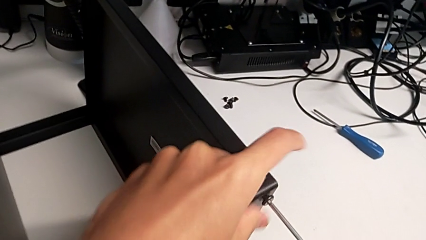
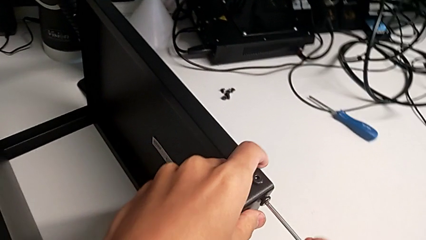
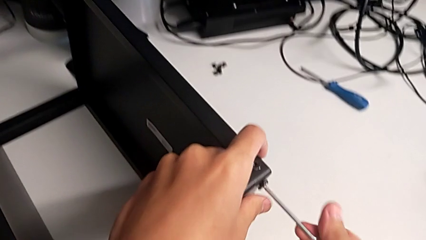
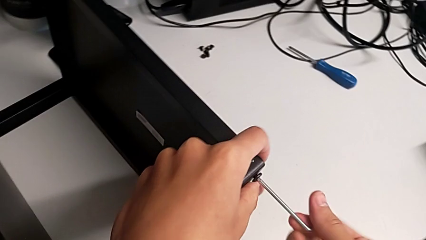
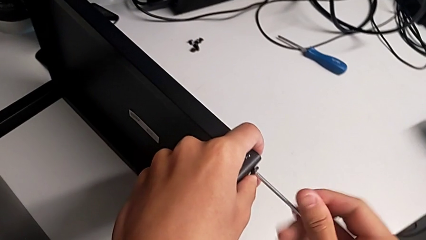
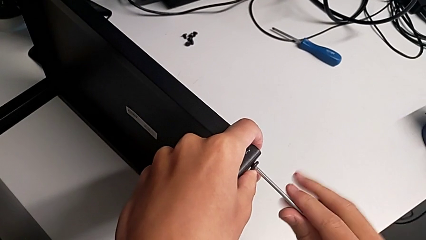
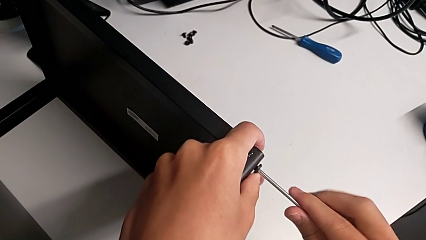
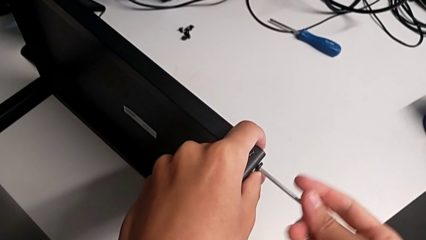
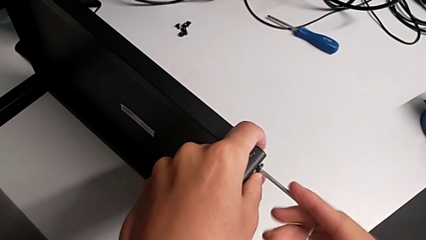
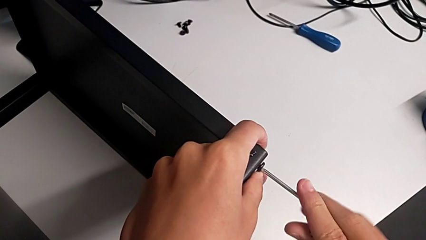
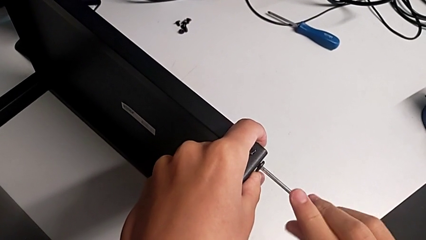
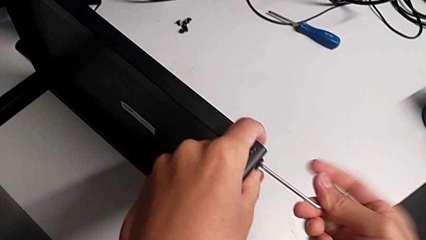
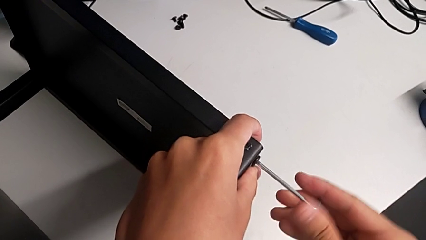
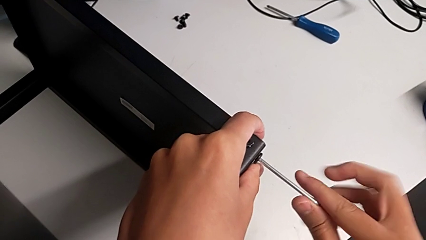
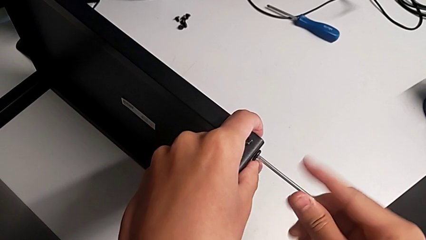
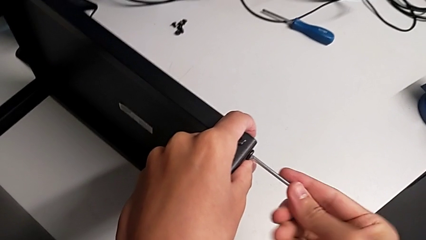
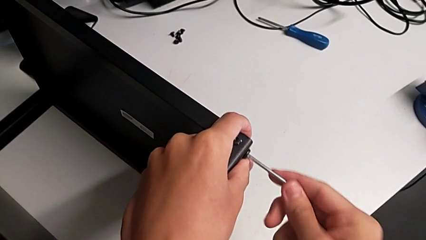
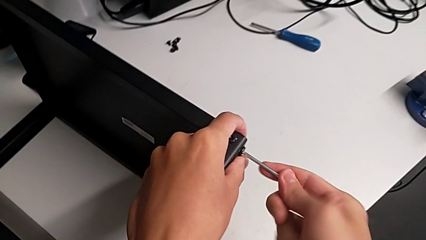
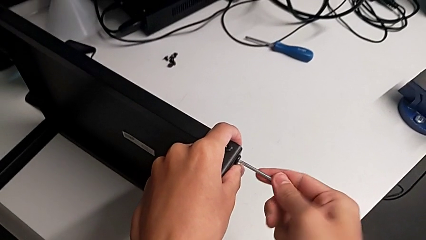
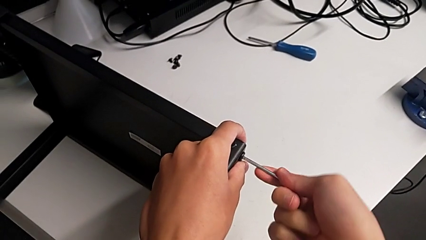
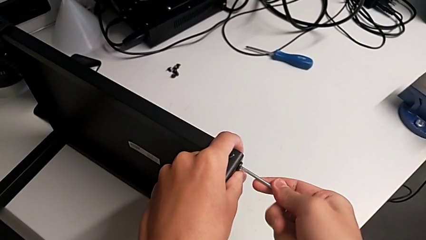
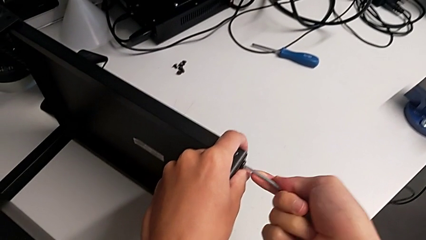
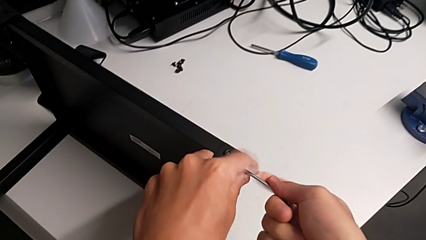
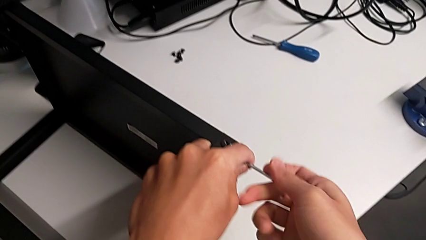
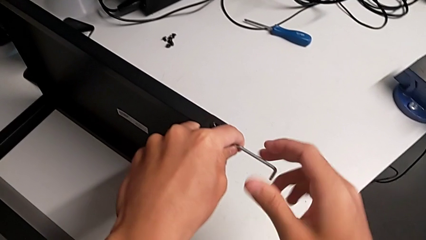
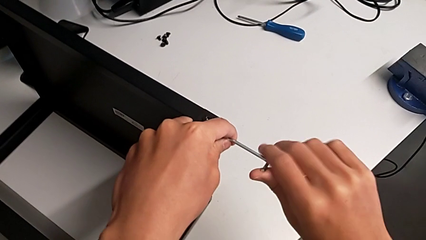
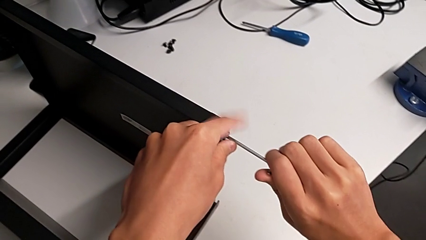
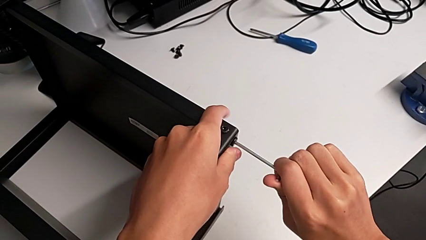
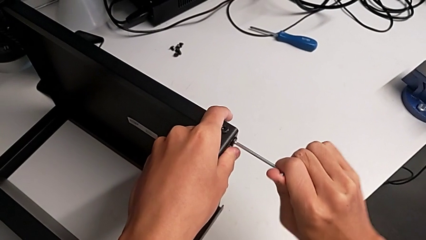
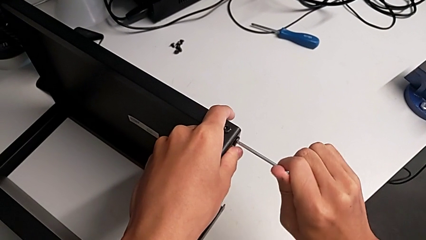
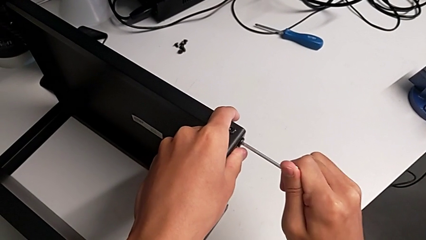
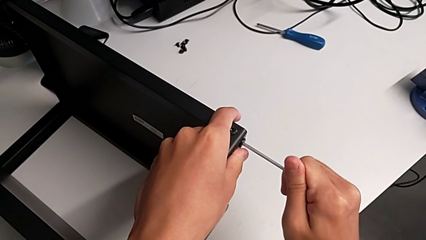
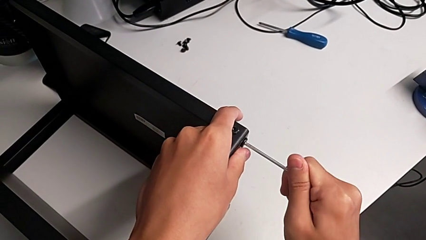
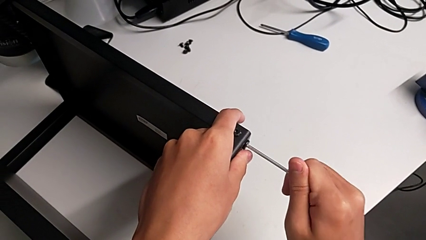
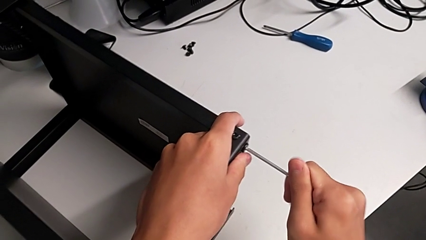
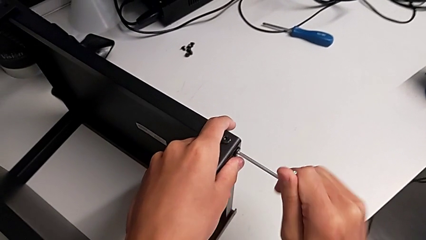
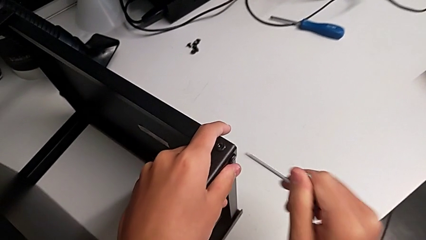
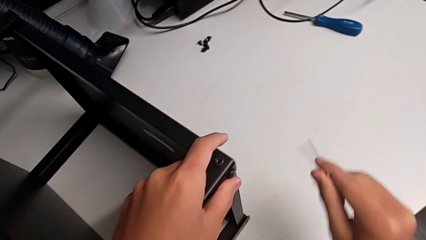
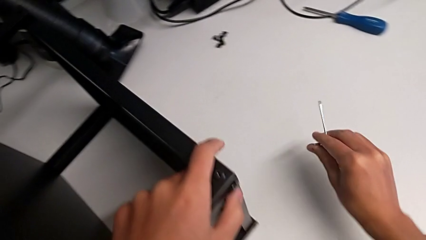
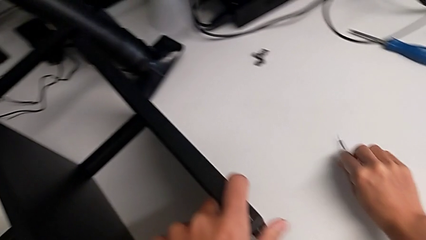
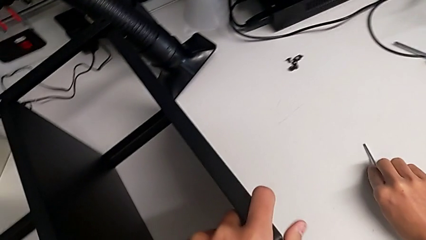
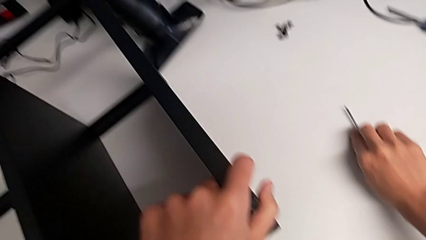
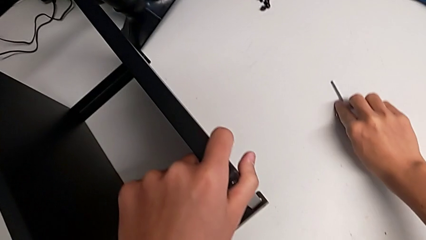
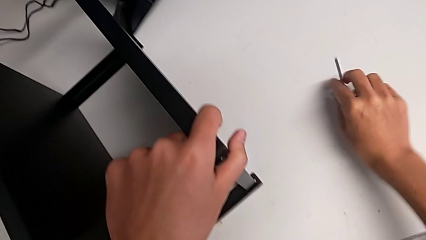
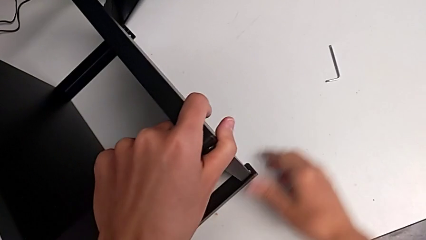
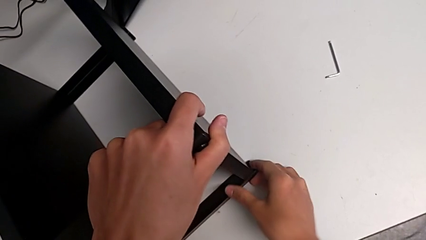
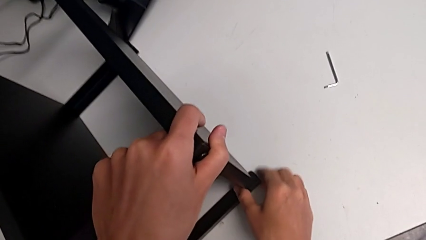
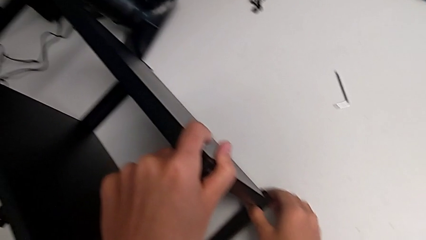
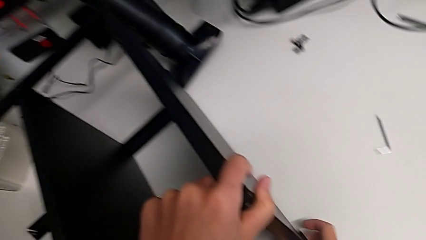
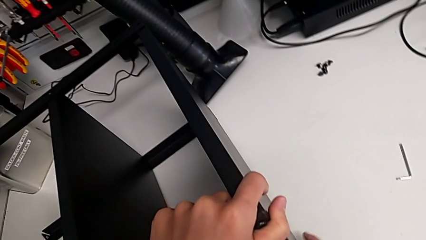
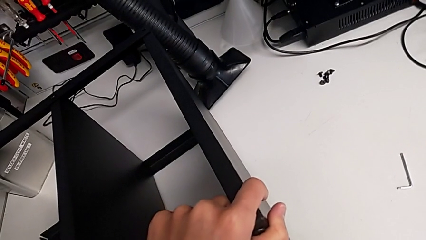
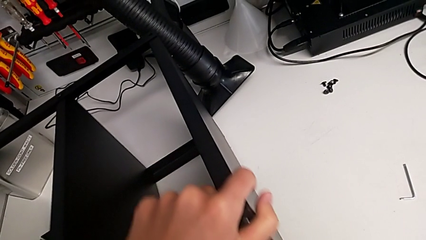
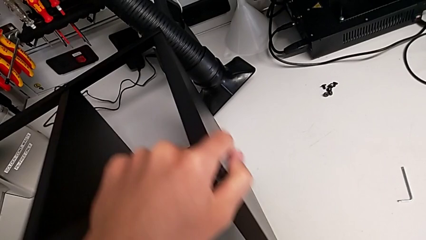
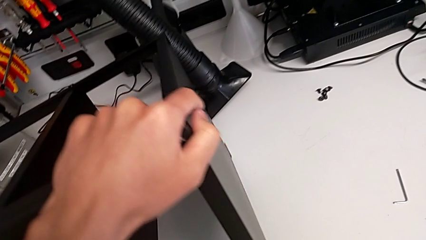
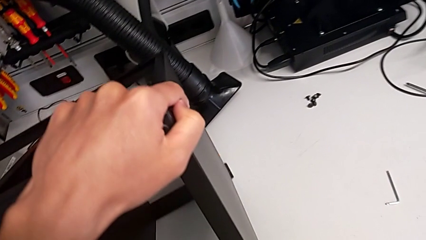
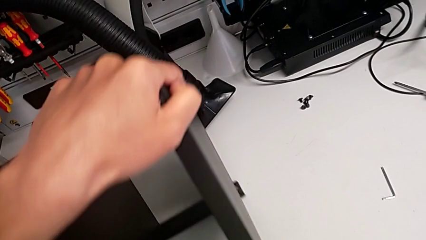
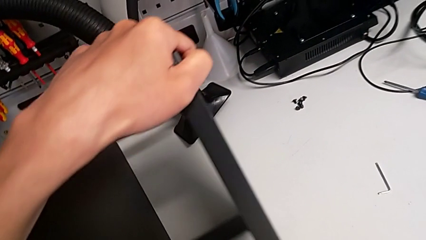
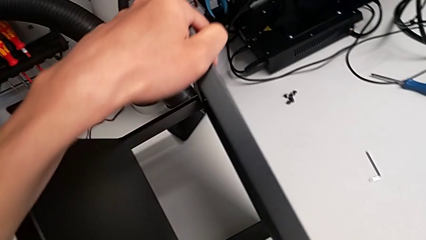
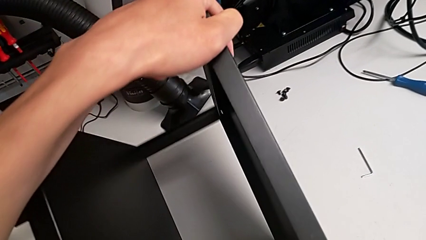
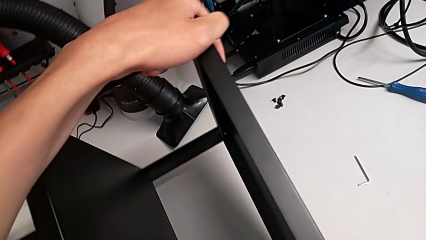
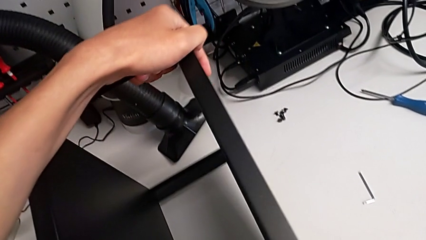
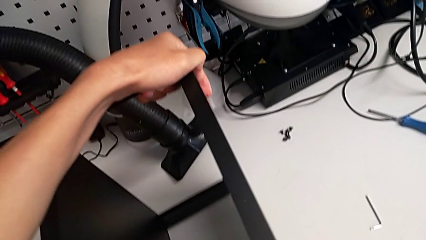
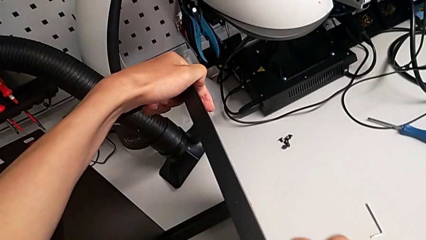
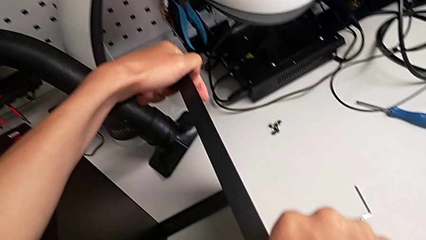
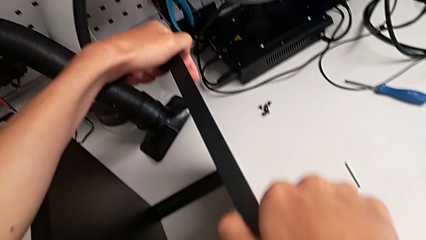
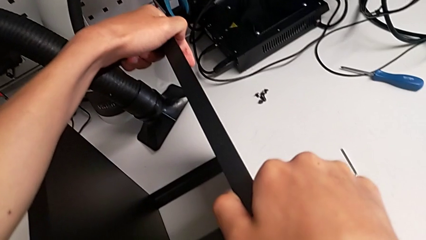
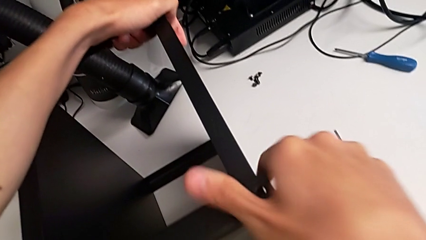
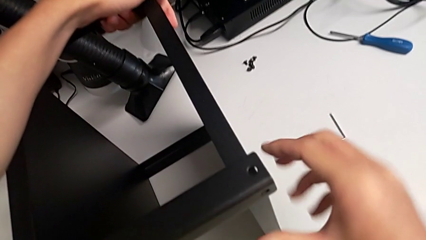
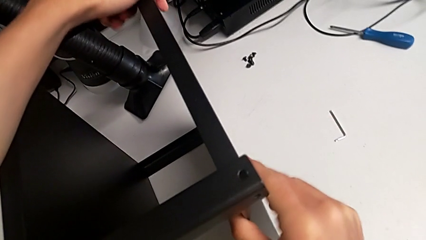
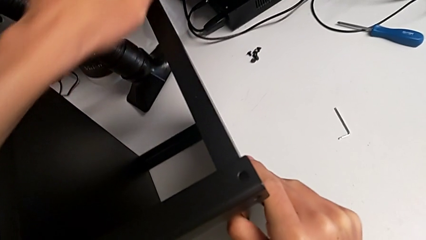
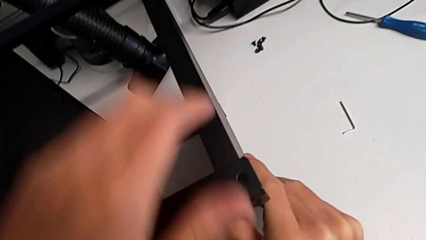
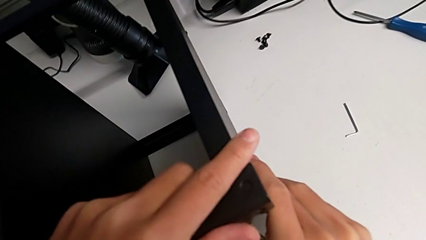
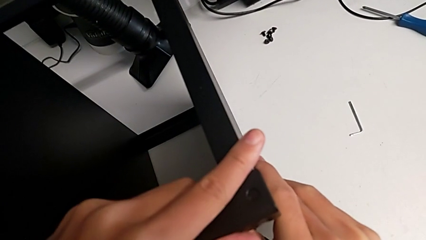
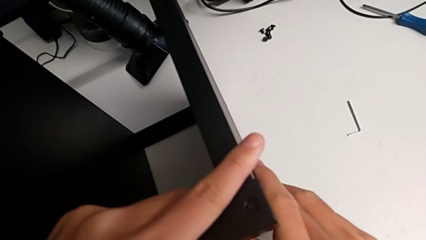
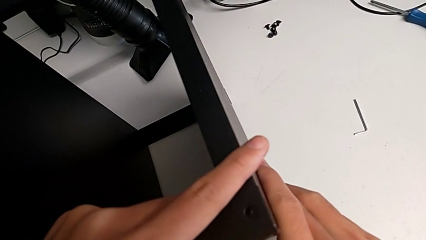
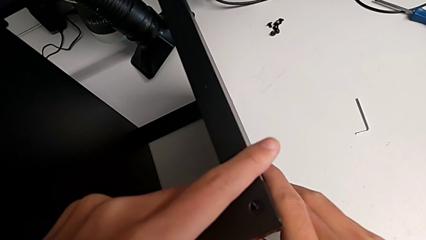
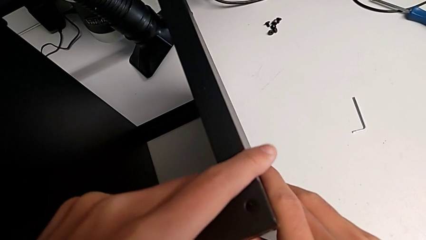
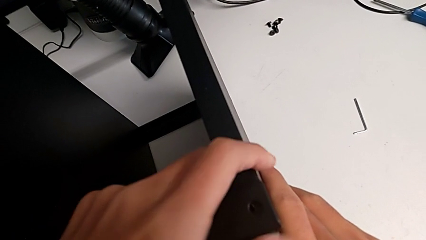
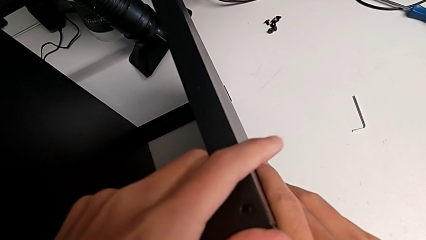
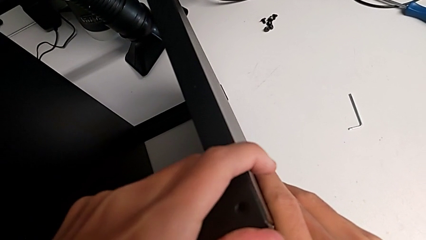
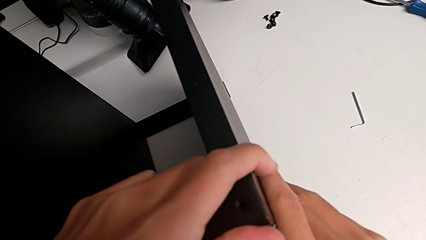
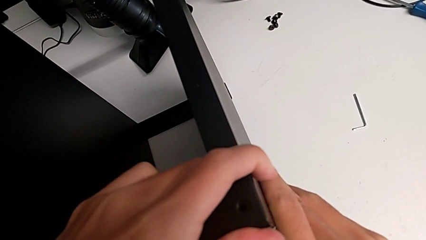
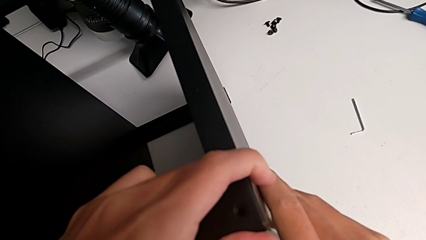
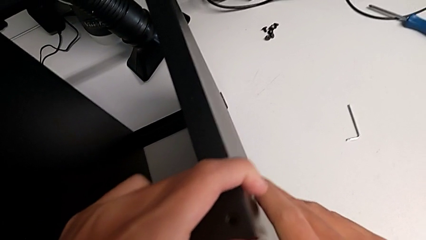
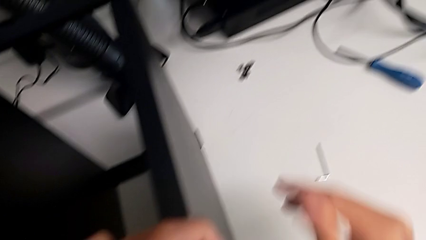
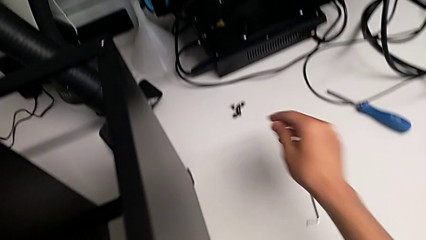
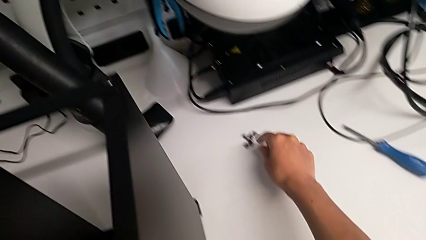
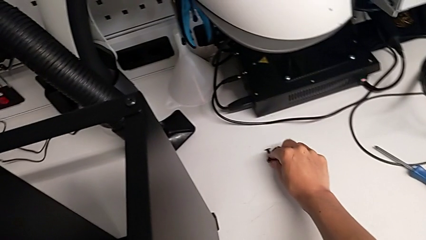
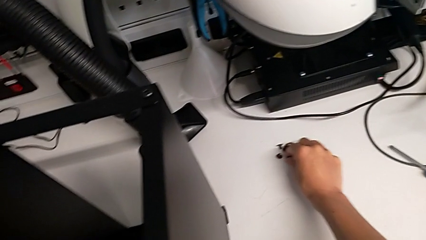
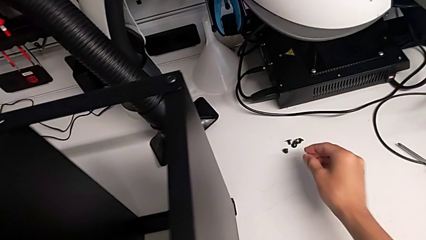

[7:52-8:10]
The camera wearer is screwing the legs of the table to the top tray. They keep screwing the hex socket head, withdraw the Allen wrench, place it, rotate the nightstand, align the tray and grab the hex socket head.
